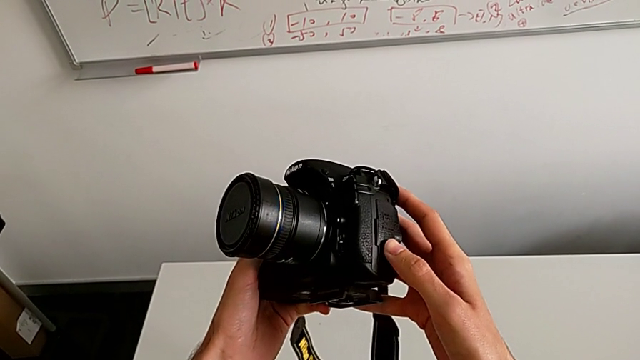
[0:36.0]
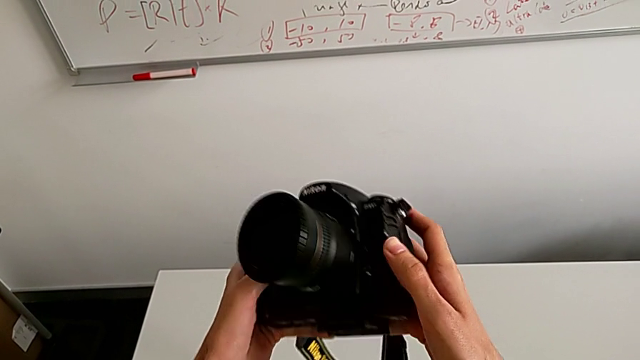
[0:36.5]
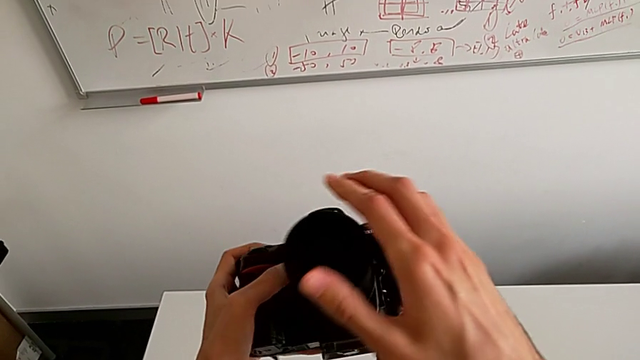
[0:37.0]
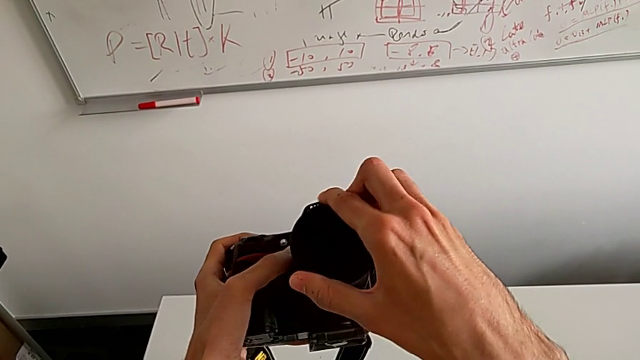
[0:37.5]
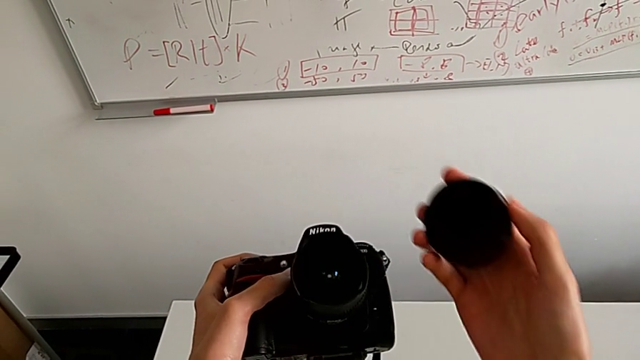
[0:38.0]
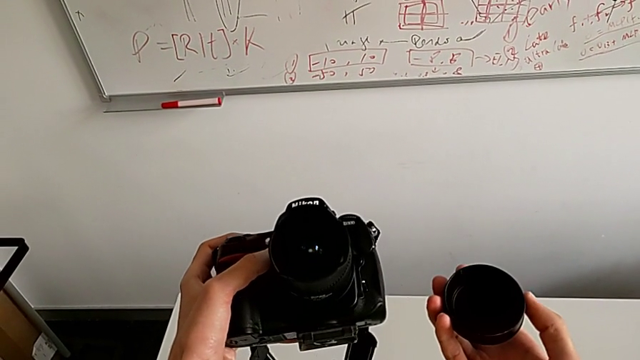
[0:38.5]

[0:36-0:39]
The camera wearer takes off the lens cover. They grab the lens cover and withdraw it.

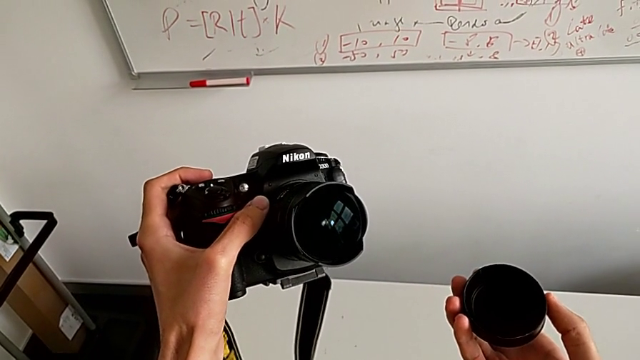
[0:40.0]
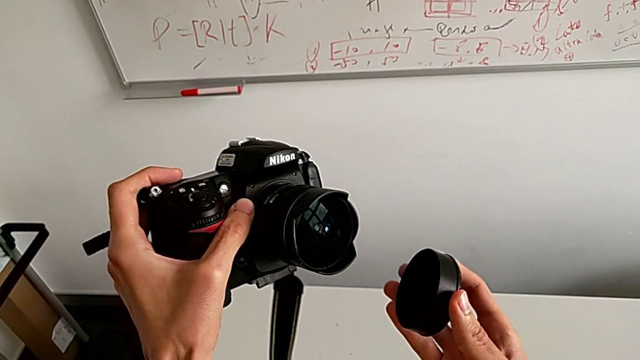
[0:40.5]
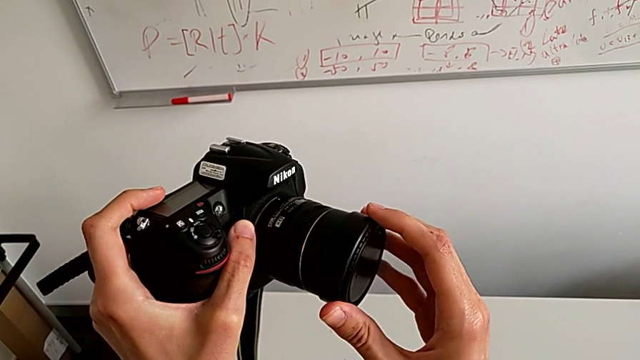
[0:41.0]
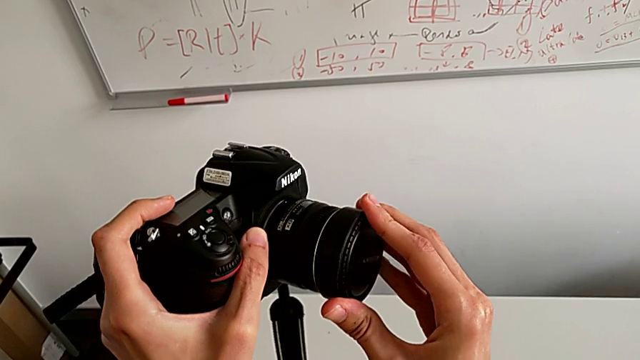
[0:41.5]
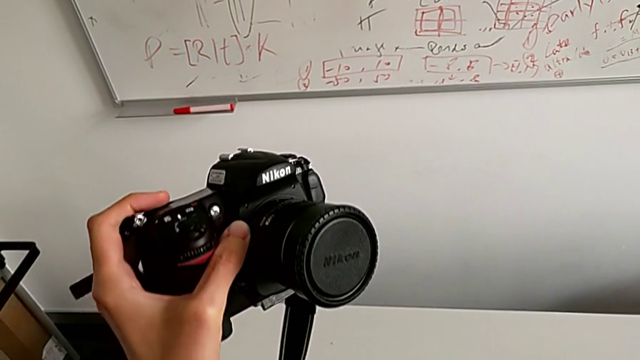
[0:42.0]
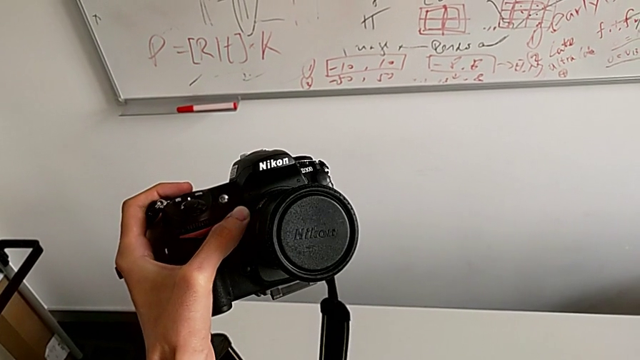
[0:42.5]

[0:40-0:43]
The camera wearer puts the lens cover in the right place. They grab the lens cover and assemble it.

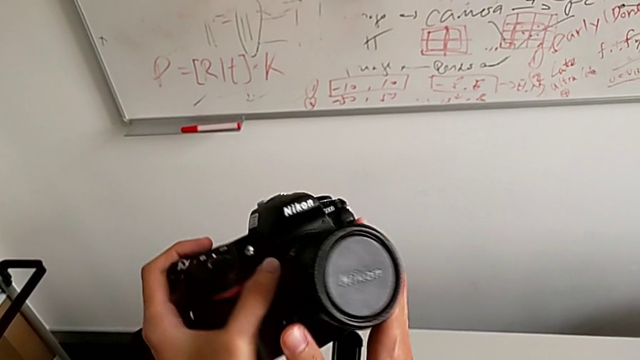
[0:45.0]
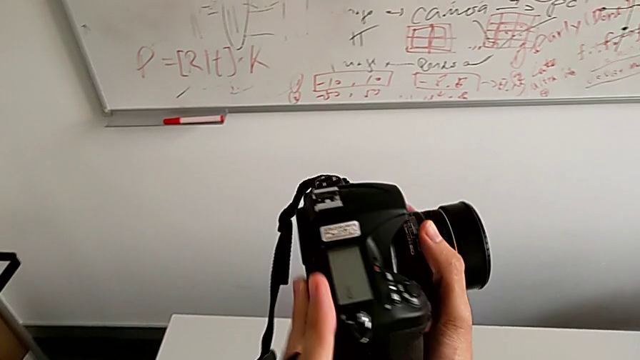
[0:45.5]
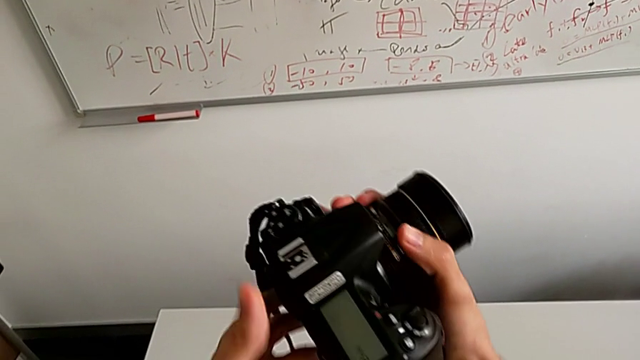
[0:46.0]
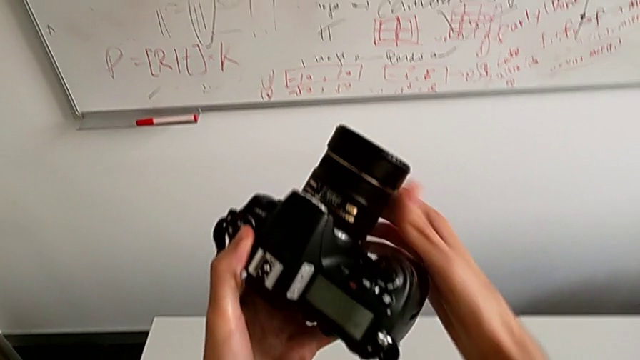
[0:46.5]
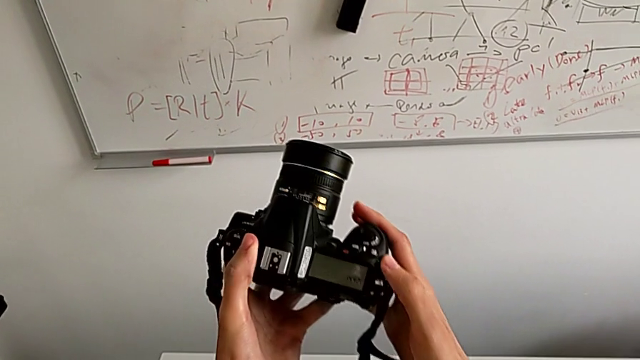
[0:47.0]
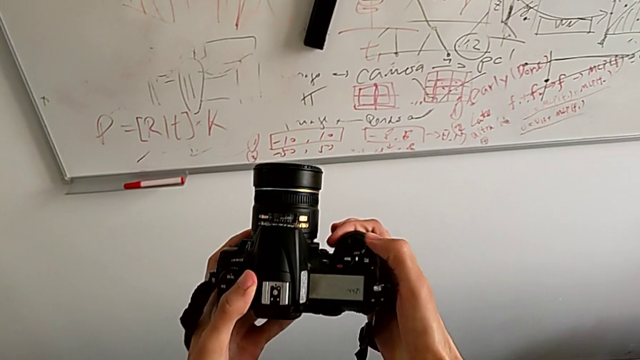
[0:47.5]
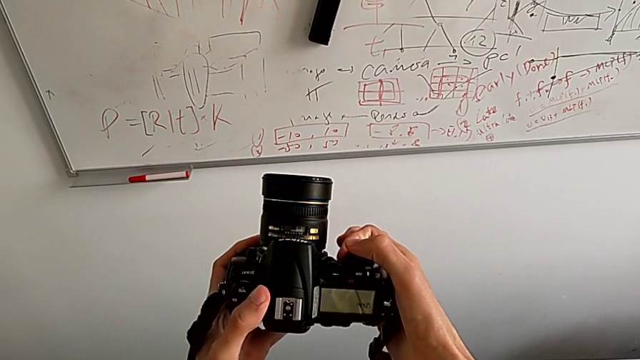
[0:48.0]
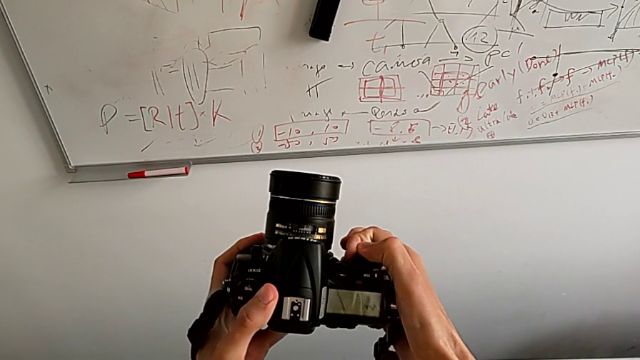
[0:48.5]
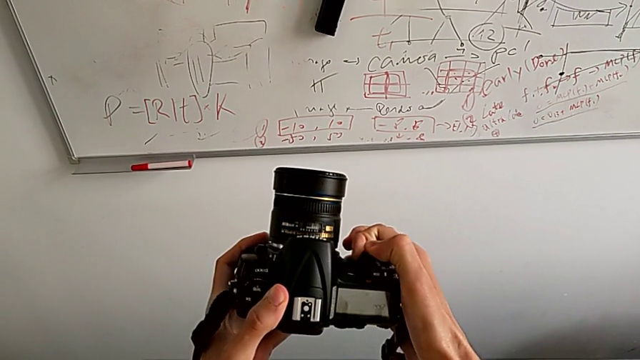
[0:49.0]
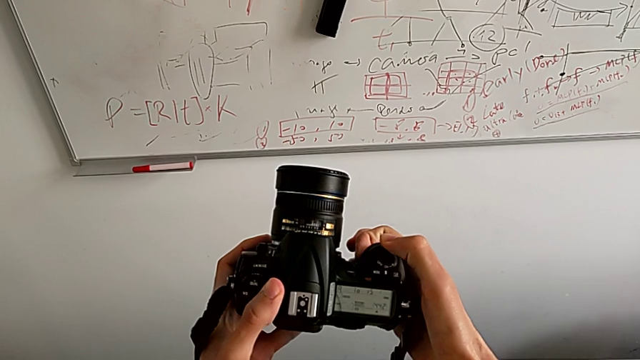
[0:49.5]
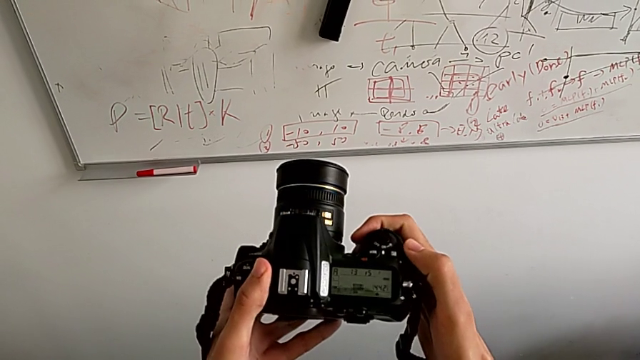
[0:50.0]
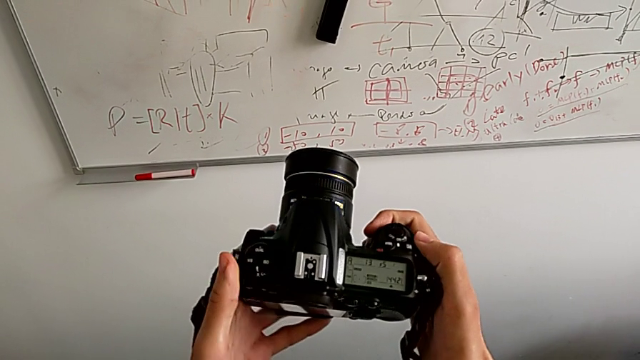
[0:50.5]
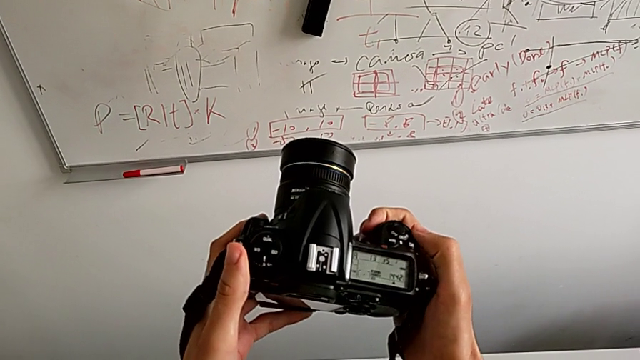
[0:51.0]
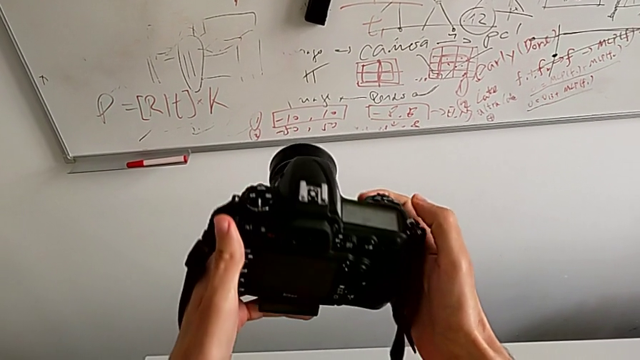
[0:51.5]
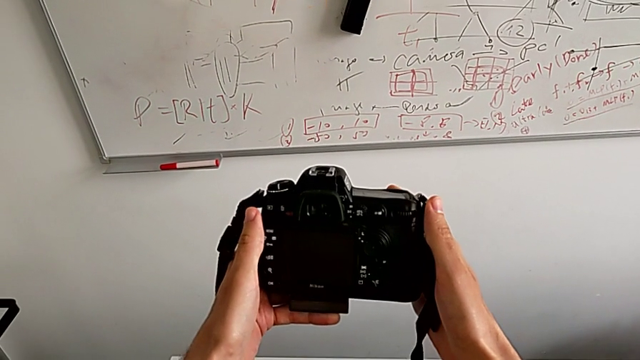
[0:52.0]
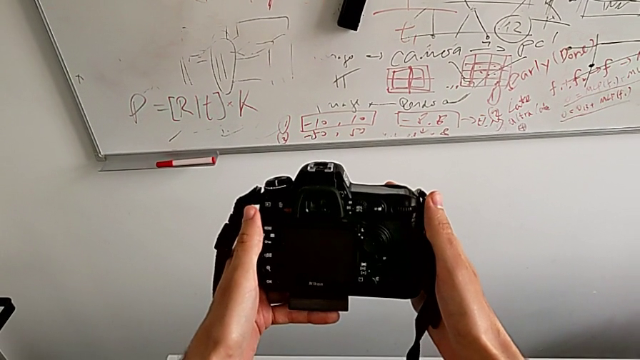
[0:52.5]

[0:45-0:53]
The camera wearer turns on the camera. They rotate the DSLR, push the power button and flip the DSLR.

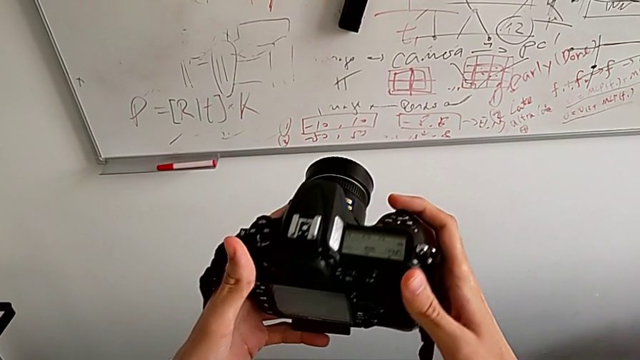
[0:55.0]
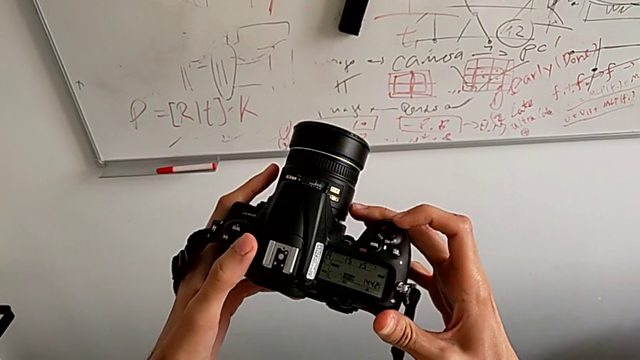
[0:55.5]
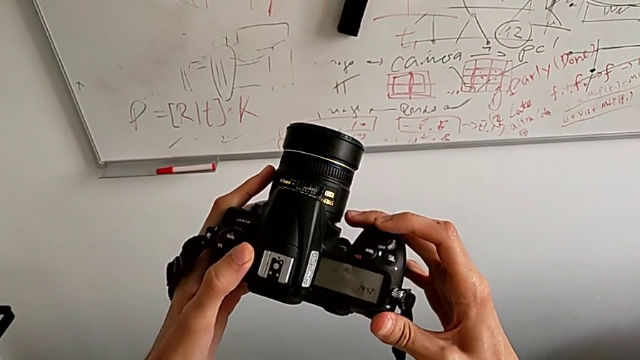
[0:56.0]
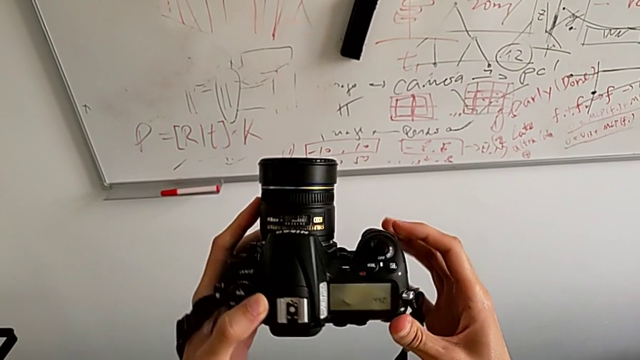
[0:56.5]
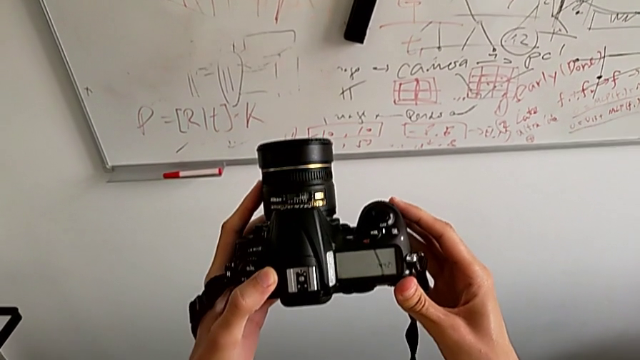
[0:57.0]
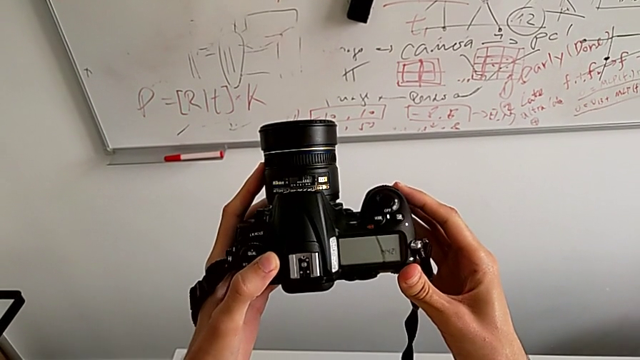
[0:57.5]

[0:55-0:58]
The camera wearer turns off the DSLR. They flip the DSLR and push the power button.

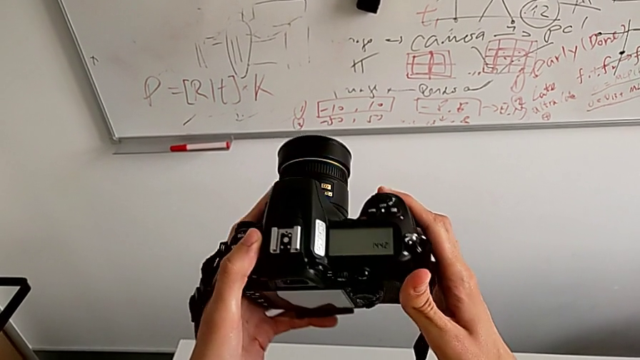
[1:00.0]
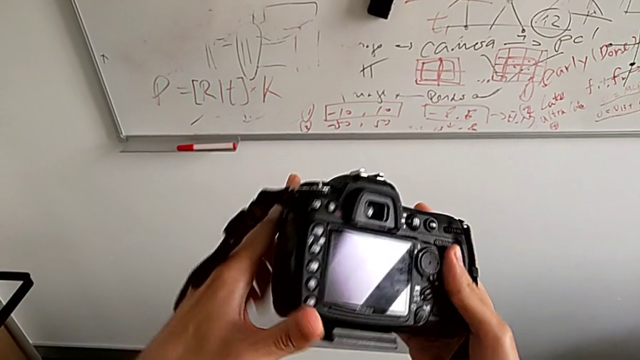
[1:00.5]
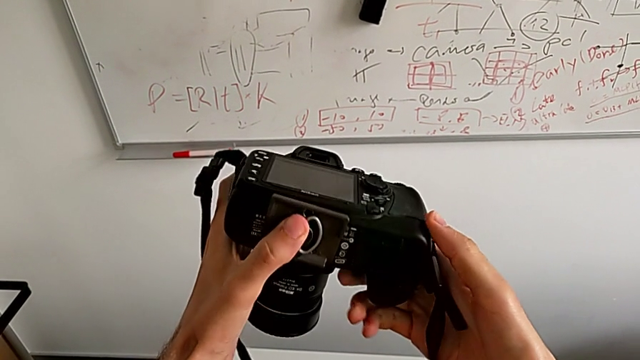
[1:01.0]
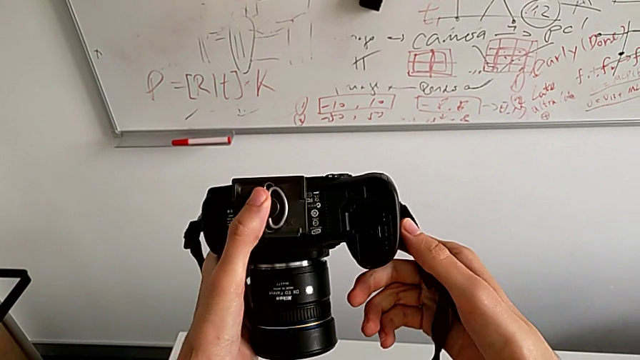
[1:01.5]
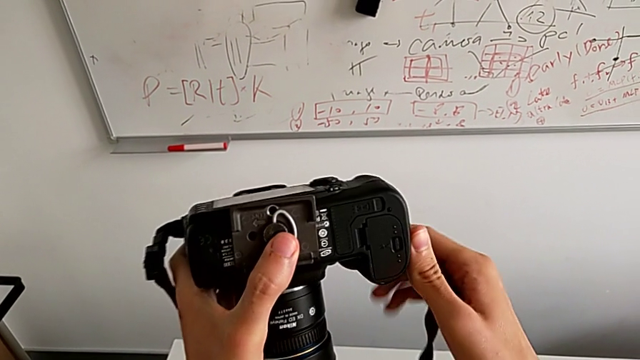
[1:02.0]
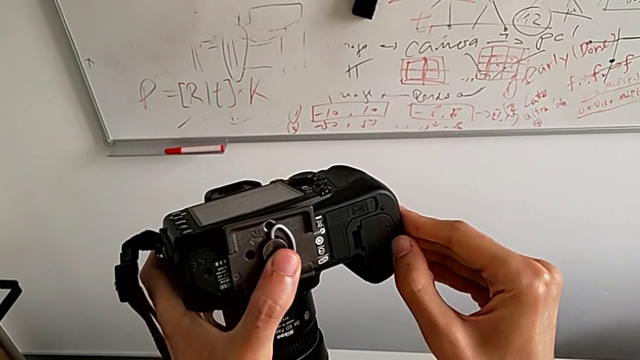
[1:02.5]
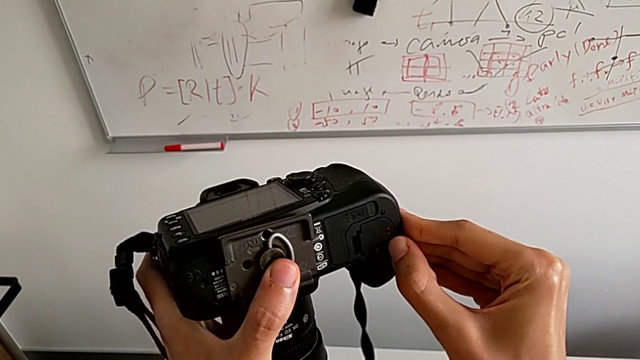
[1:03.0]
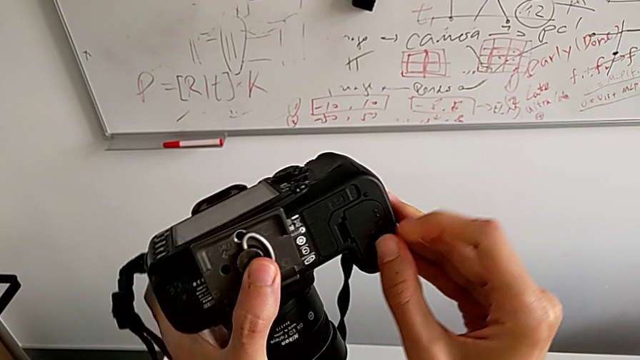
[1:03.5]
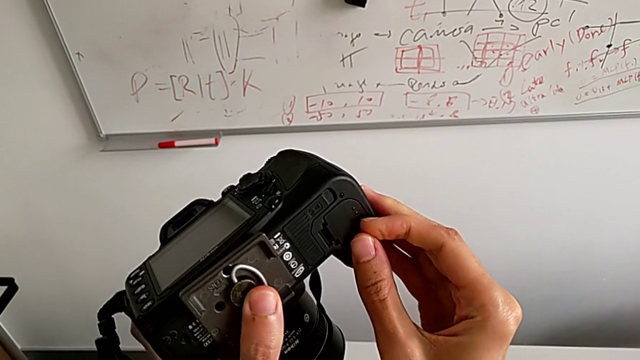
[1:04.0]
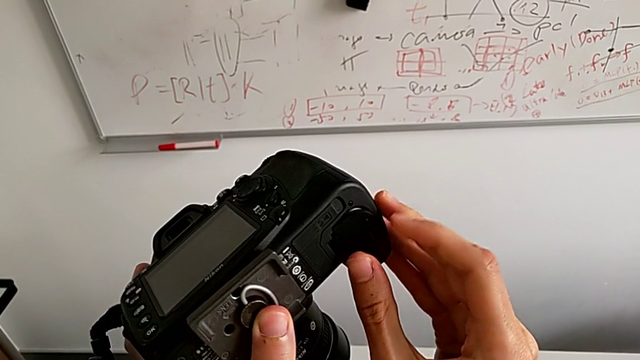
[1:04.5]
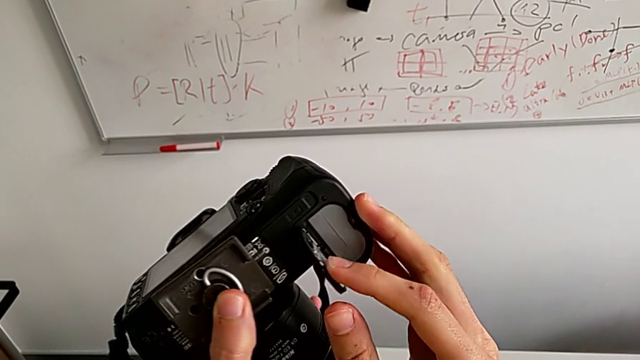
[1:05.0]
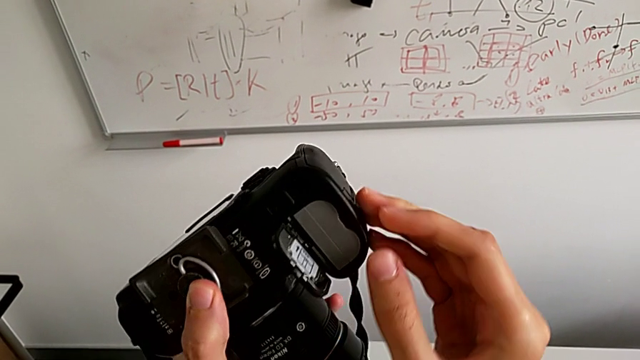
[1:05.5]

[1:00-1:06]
The camera wearer is exchanging the battery. They flip the DSLR, push the release button and open the battery door.
